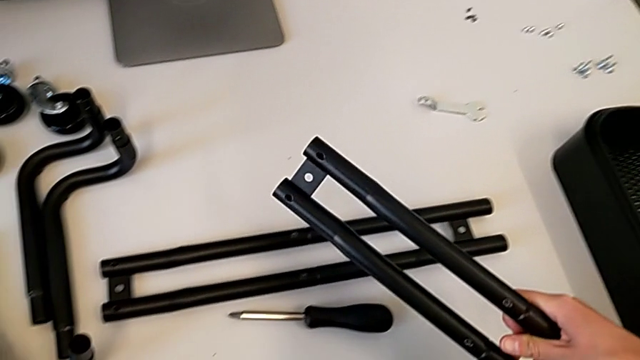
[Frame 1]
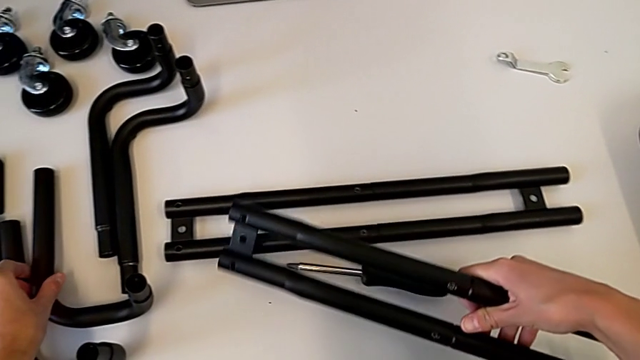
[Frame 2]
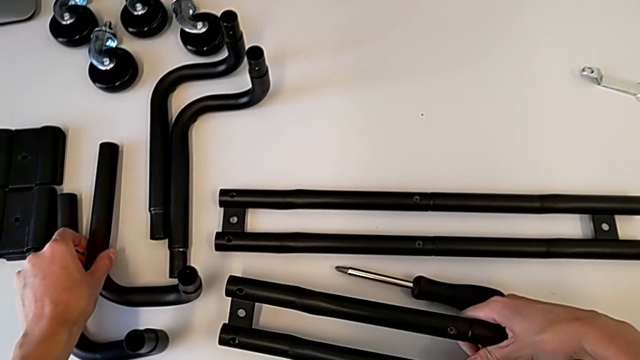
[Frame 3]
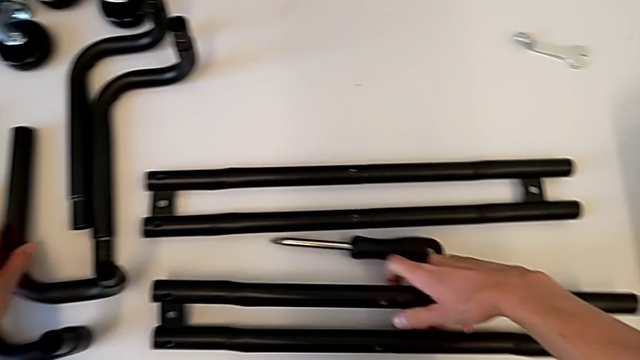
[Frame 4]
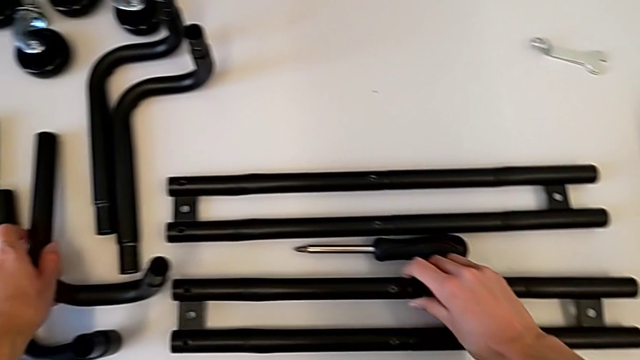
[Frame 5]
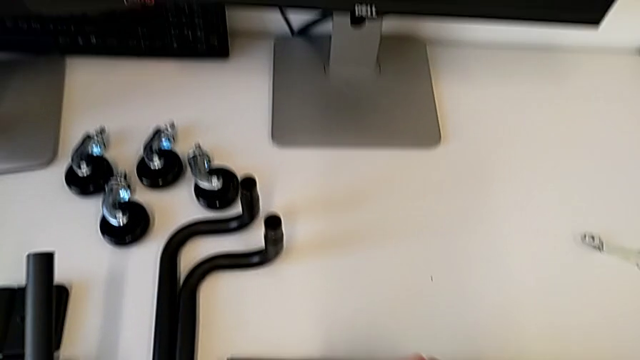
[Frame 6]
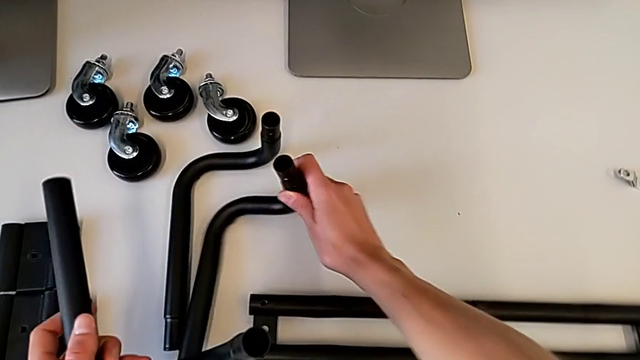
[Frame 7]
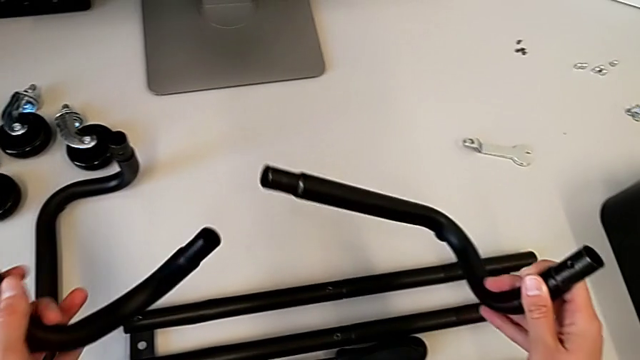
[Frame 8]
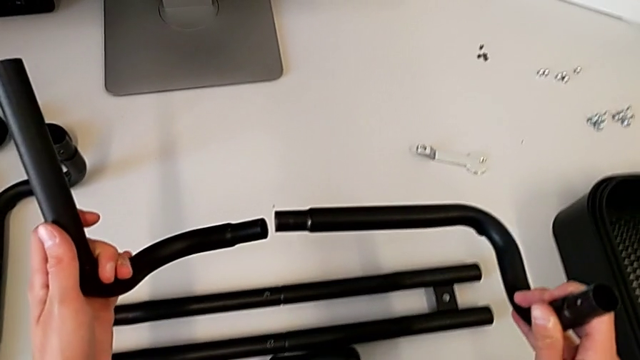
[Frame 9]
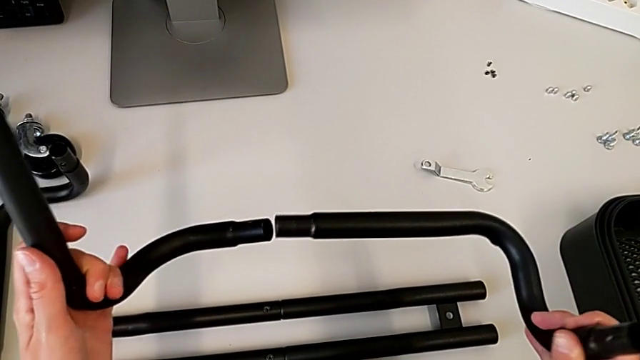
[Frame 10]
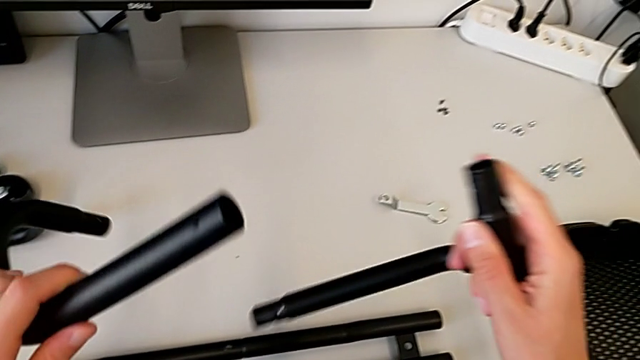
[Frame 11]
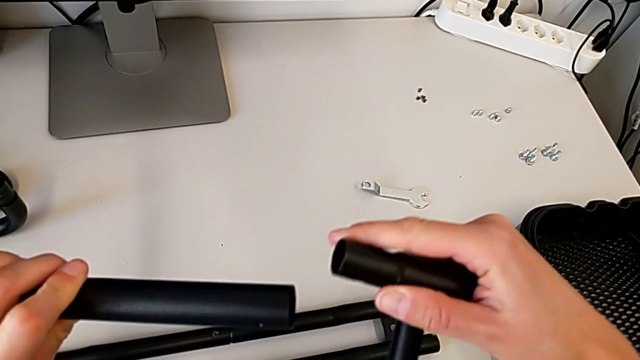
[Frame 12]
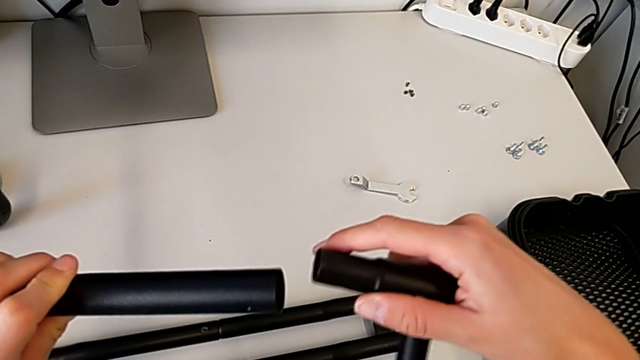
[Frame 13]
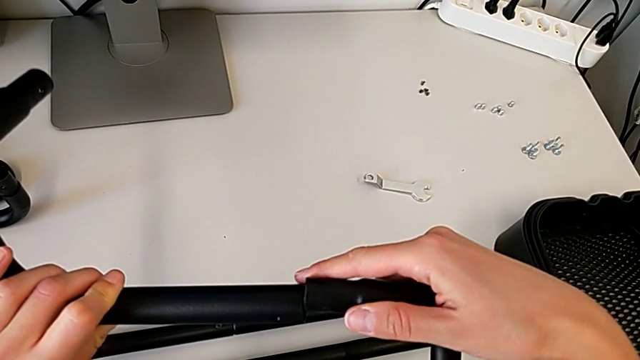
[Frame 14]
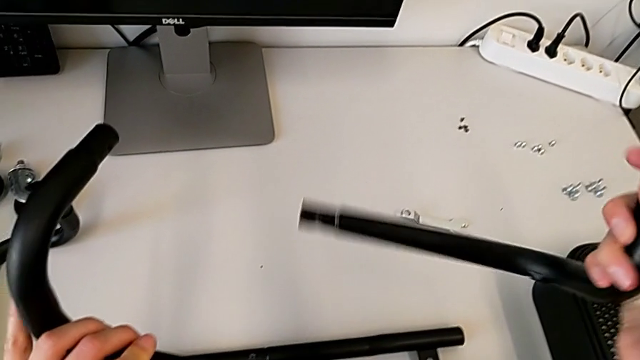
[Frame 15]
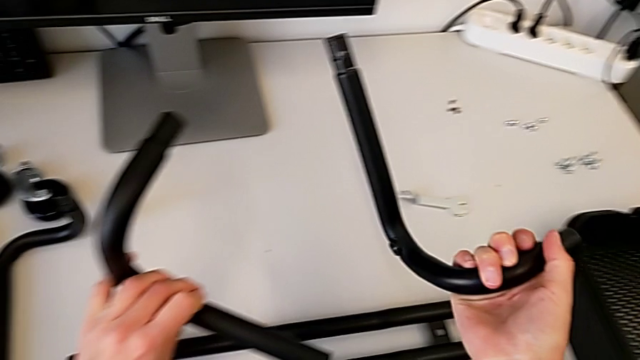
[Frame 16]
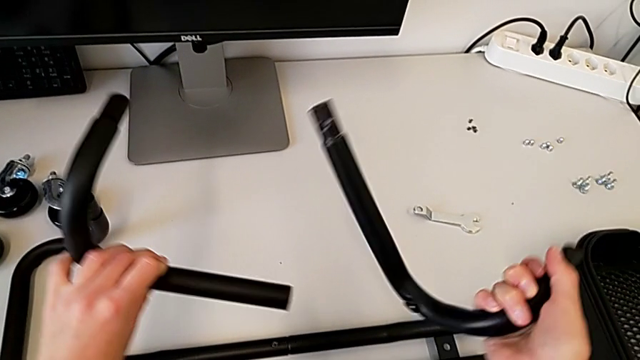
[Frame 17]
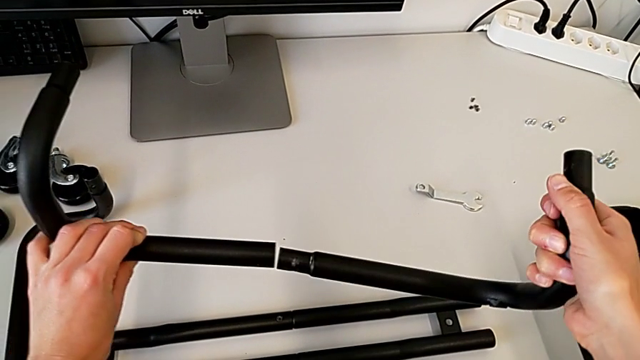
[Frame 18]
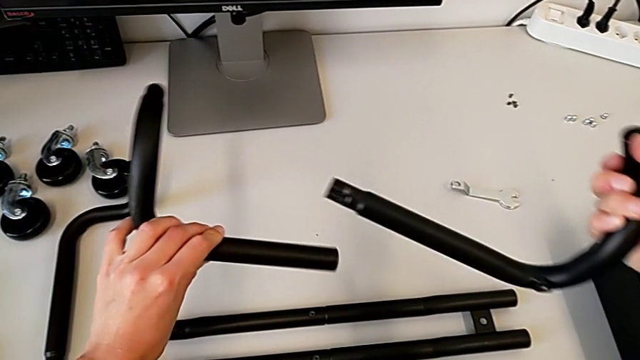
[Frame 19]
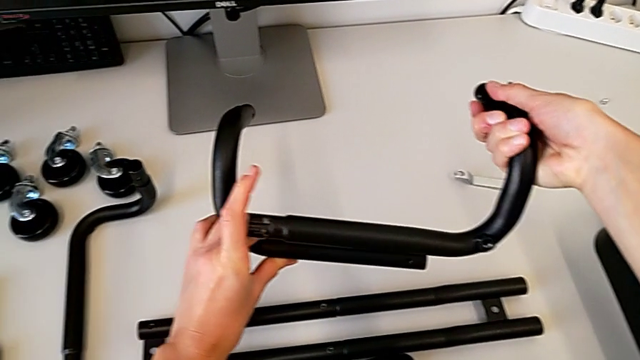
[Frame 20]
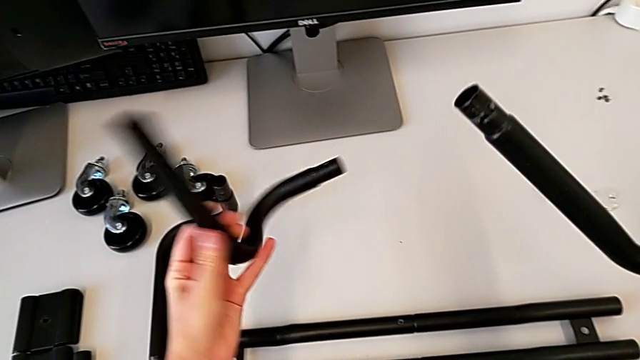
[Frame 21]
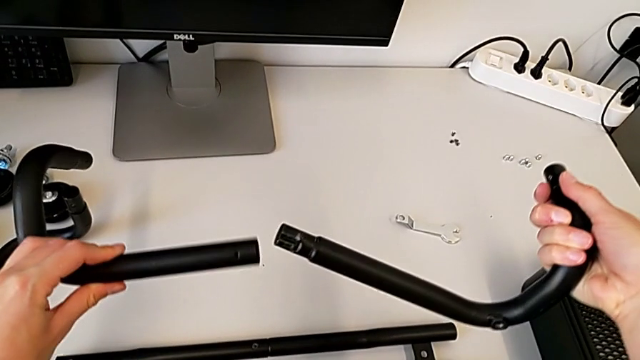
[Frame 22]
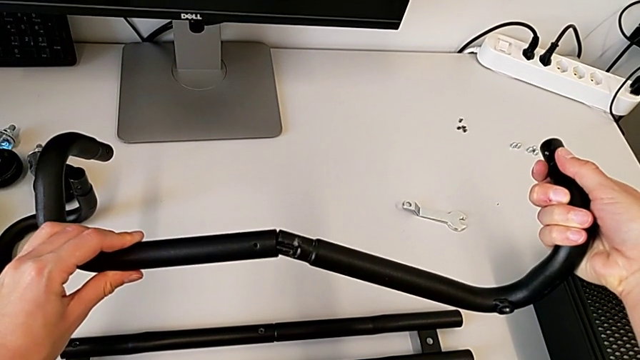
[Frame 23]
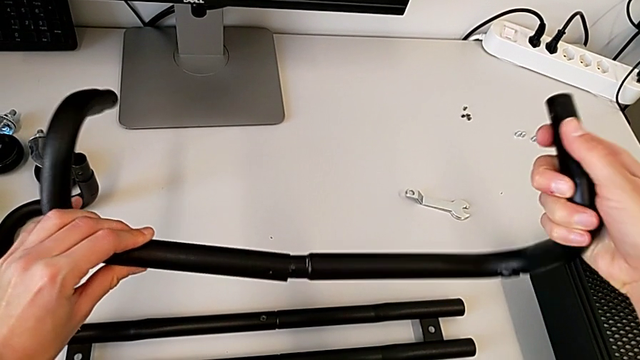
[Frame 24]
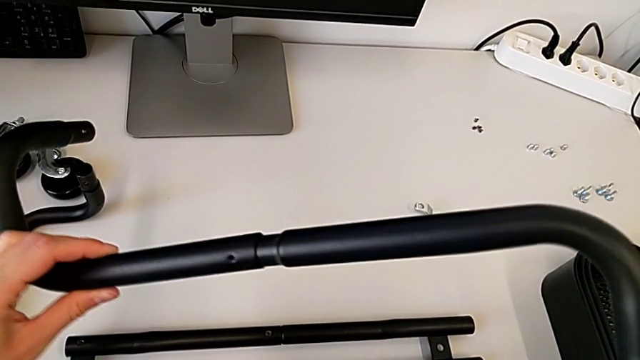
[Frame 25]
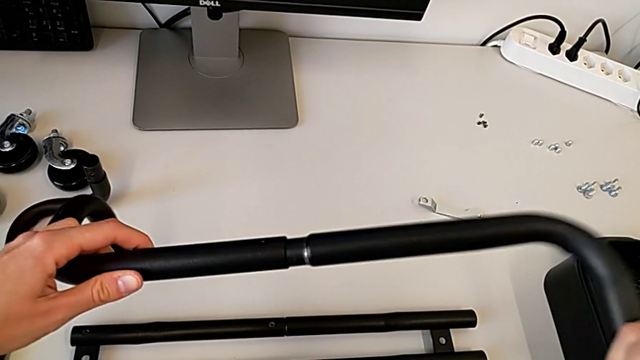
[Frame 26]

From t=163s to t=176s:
The camera wearer is assembling the first base frame. They place the leg, grab the frame, inspect it and assemble it.

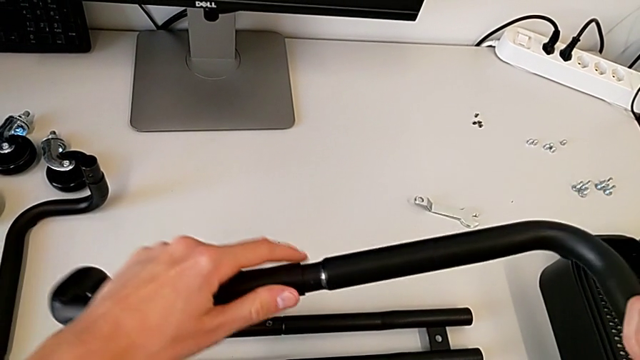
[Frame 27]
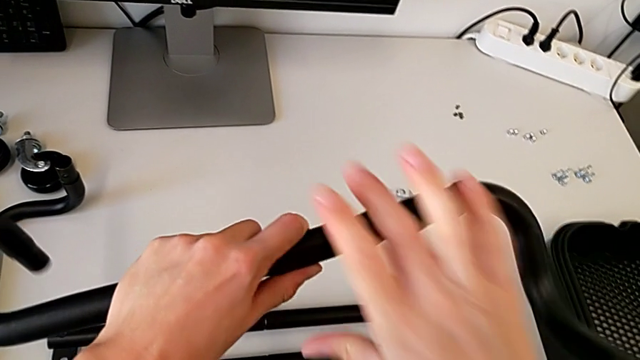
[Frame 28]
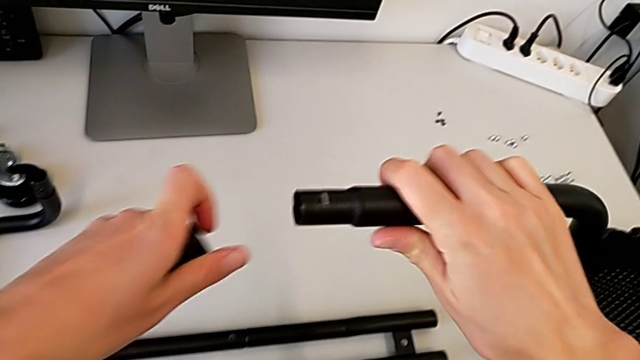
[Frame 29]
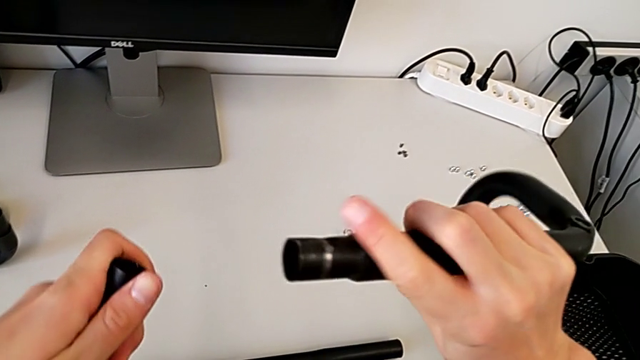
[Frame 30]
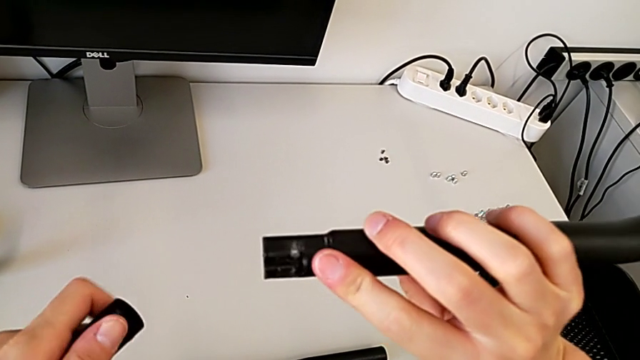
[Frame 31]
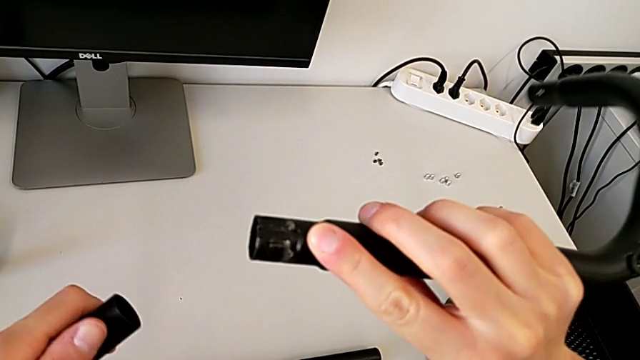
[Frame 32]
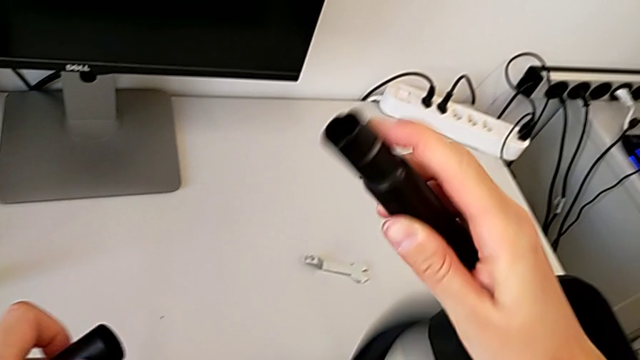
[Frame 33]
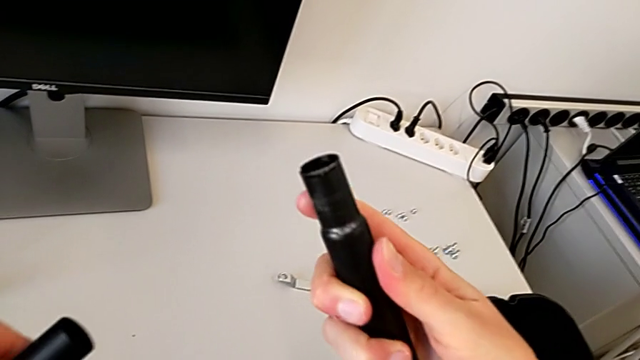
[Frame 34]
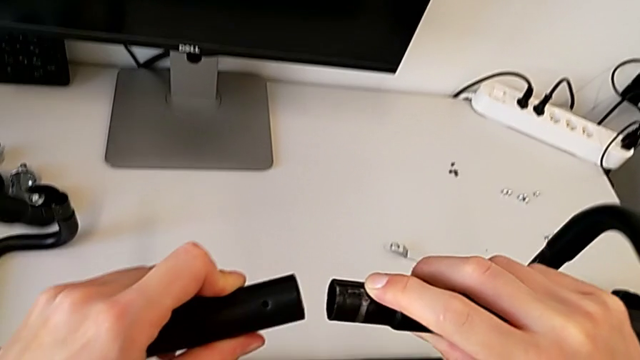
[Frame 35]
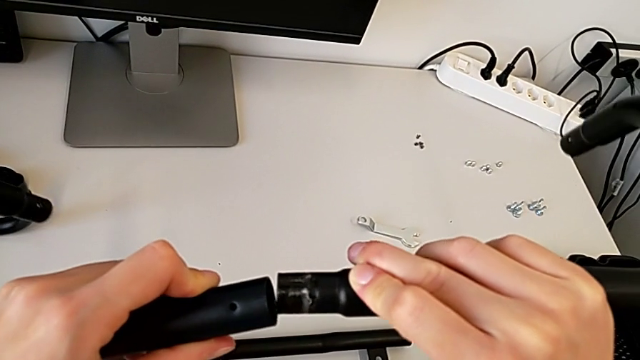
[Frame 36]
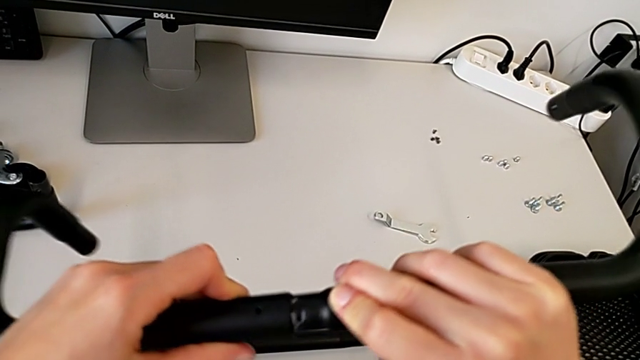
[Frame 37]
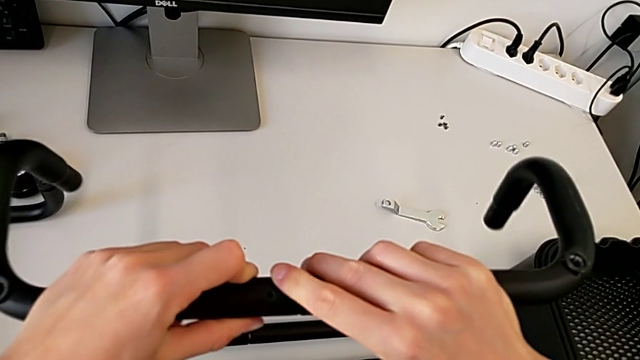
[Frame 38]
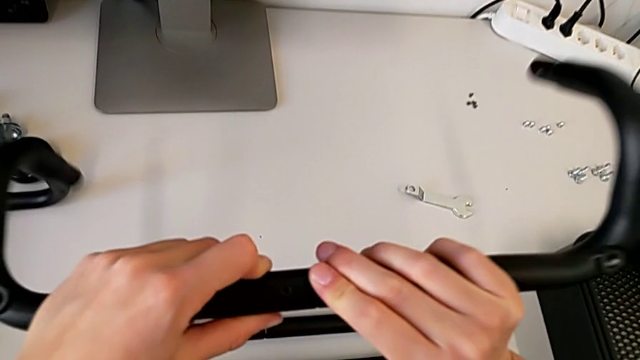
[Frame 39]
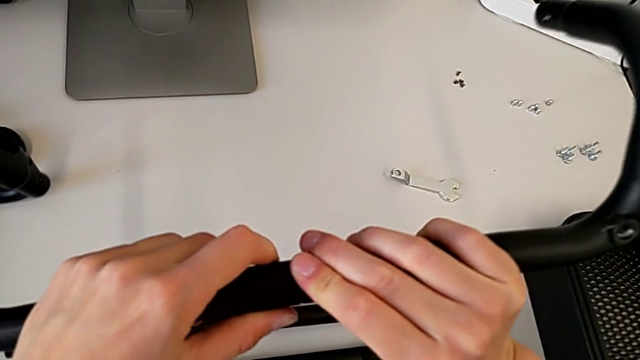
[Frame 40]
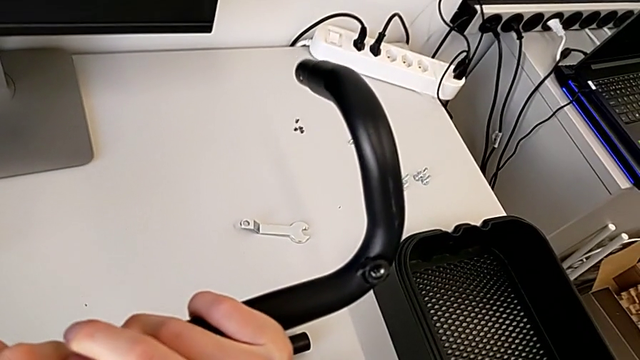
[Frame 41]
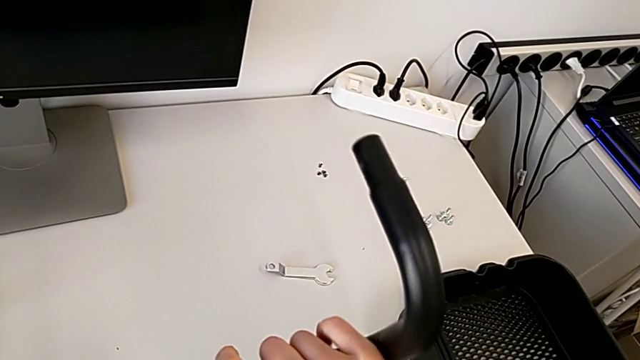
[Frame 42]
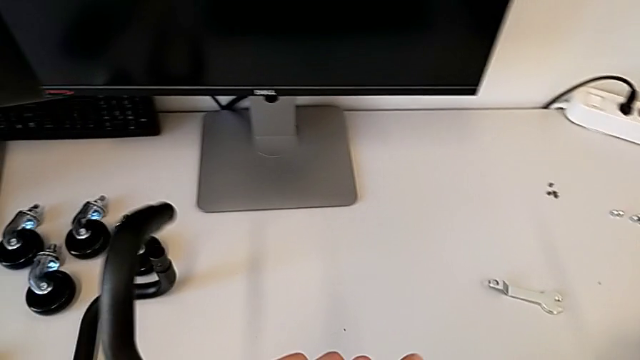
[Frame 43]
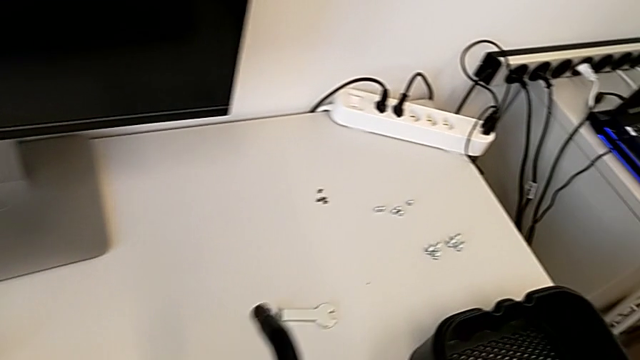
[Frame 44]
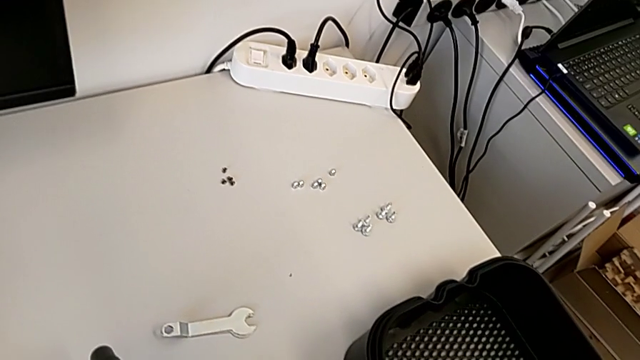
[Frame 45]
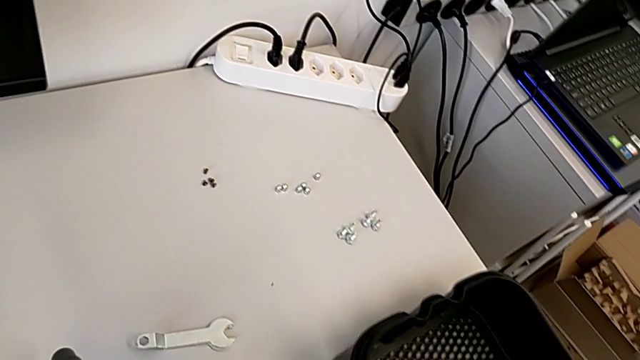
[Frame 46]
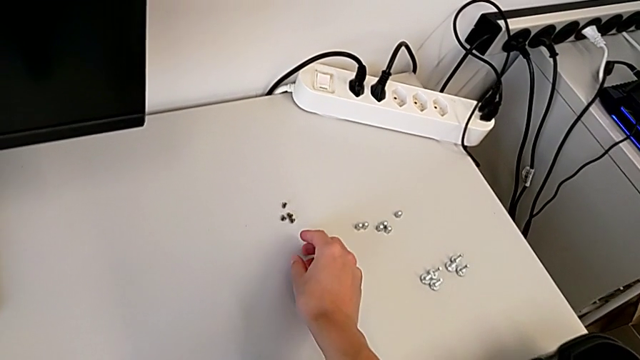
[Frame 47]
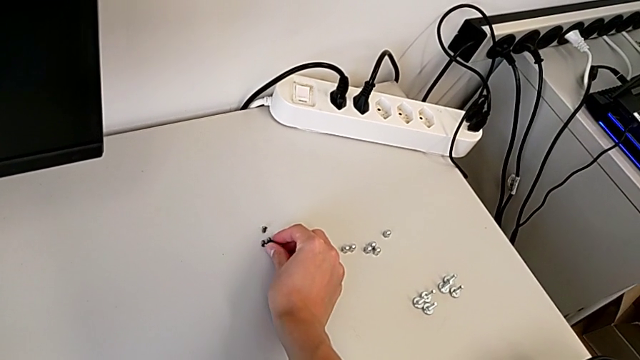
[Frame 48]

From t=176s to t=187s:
The camera wearer is assembling the first base frame. They withdraw the frame, inspect it, assemble it and begin to wrongly grab the screw.
